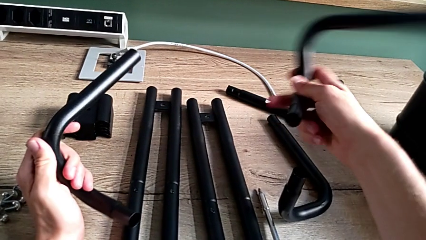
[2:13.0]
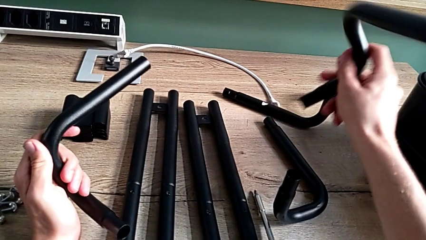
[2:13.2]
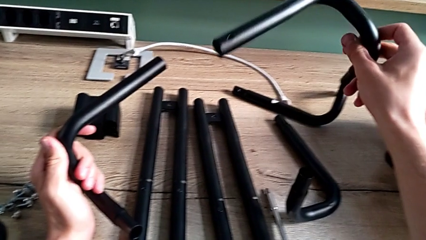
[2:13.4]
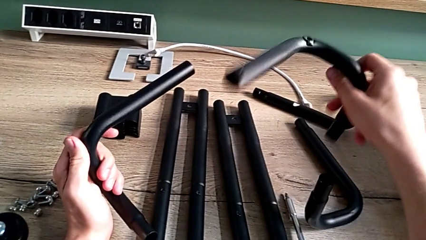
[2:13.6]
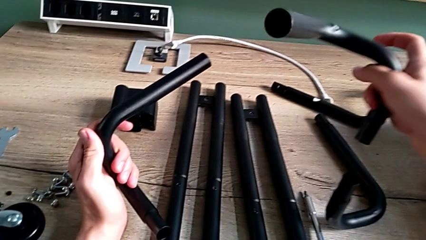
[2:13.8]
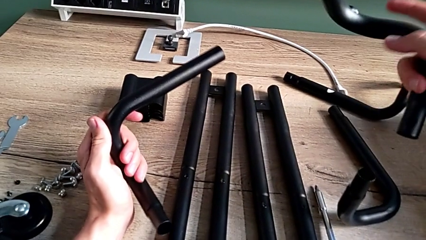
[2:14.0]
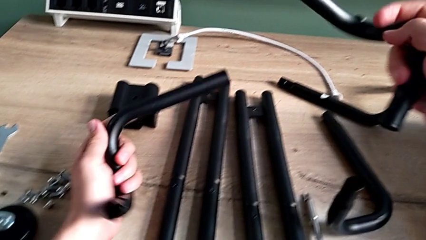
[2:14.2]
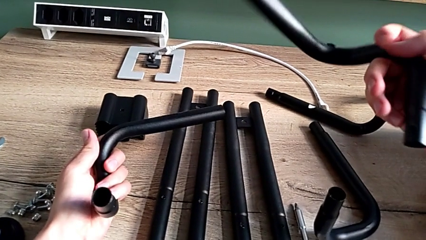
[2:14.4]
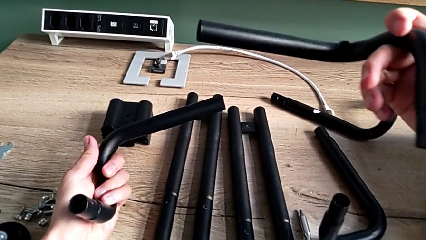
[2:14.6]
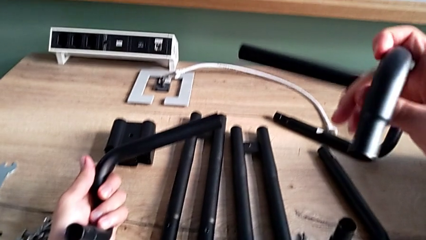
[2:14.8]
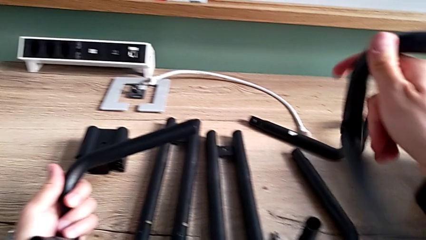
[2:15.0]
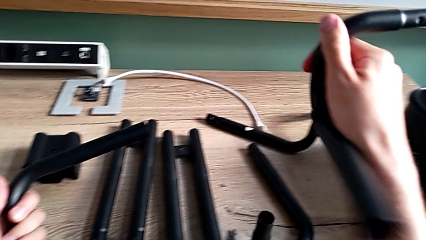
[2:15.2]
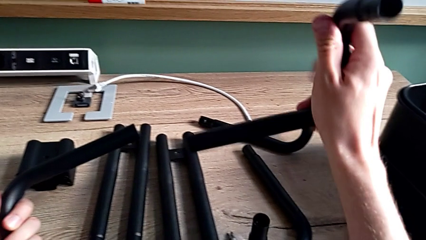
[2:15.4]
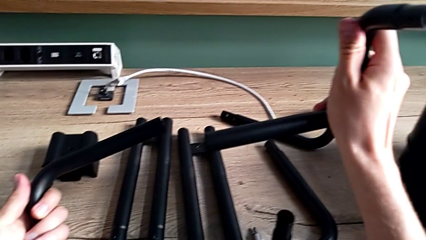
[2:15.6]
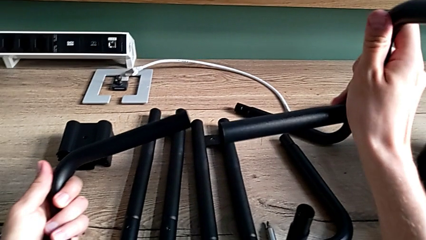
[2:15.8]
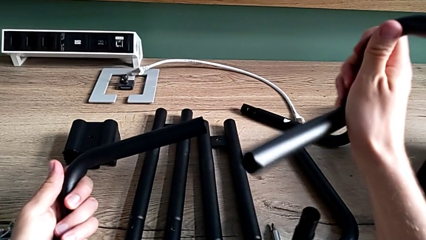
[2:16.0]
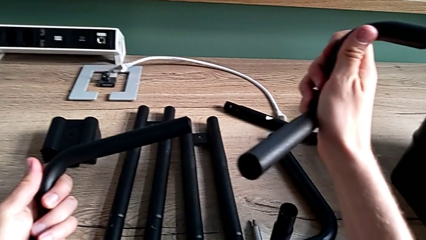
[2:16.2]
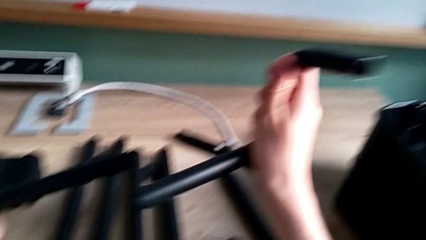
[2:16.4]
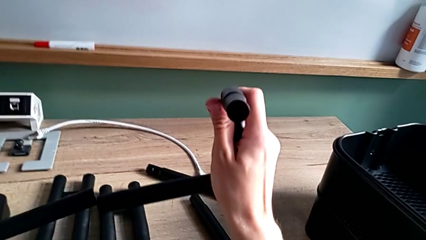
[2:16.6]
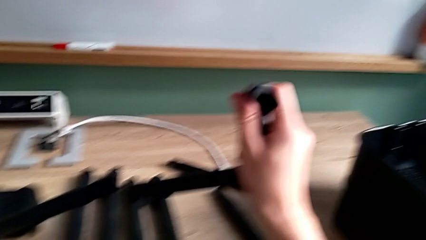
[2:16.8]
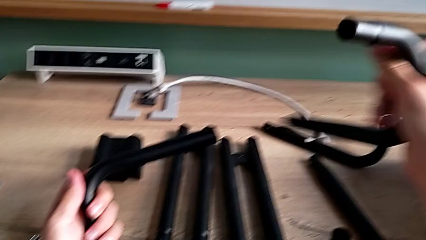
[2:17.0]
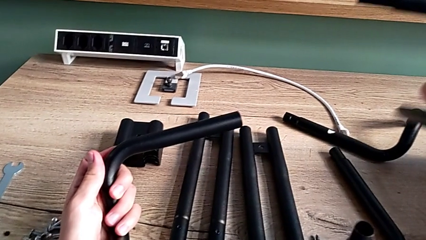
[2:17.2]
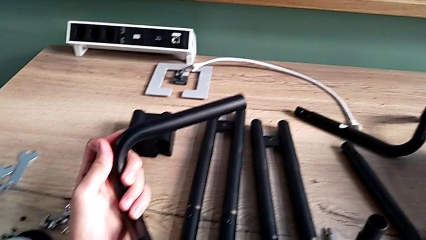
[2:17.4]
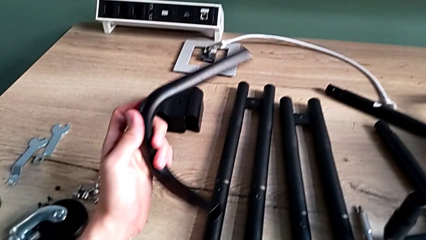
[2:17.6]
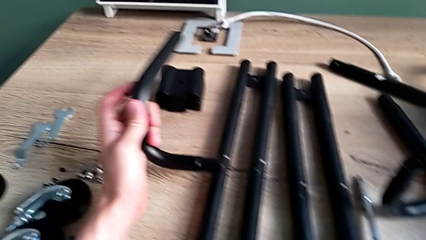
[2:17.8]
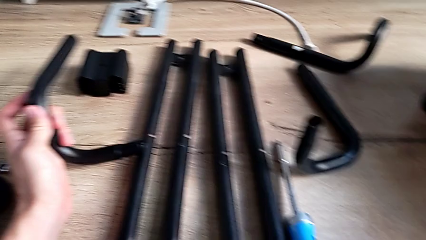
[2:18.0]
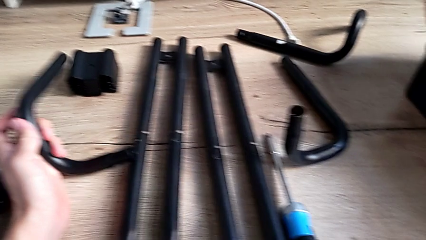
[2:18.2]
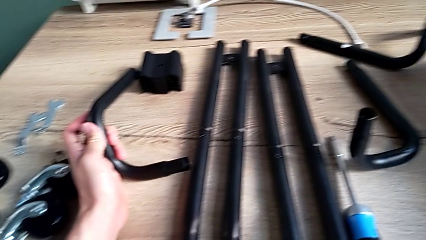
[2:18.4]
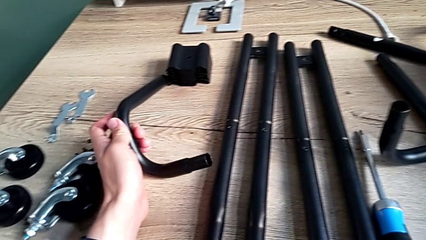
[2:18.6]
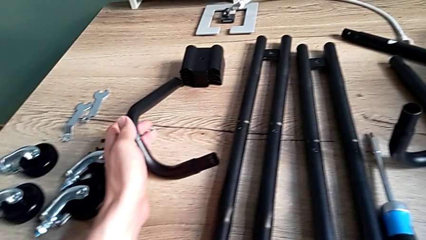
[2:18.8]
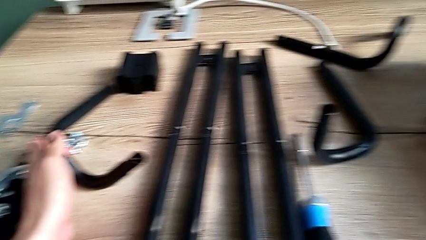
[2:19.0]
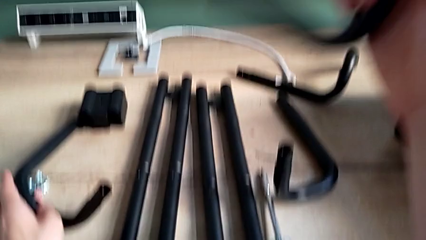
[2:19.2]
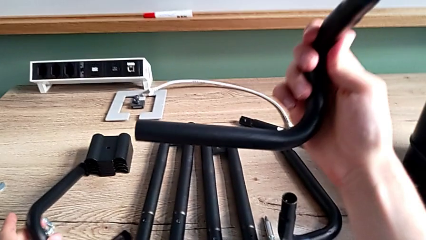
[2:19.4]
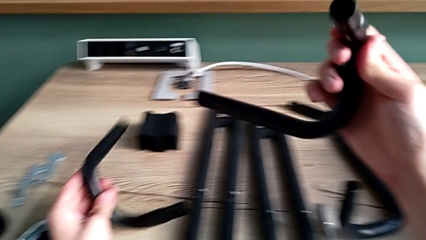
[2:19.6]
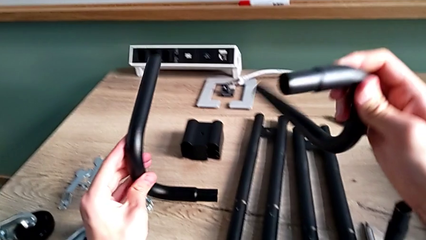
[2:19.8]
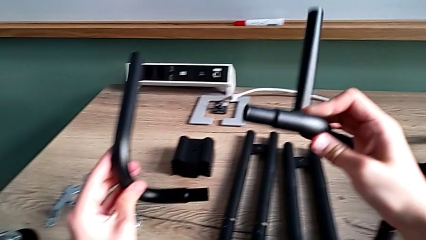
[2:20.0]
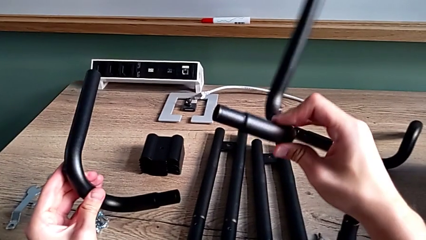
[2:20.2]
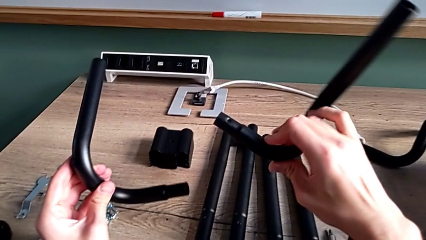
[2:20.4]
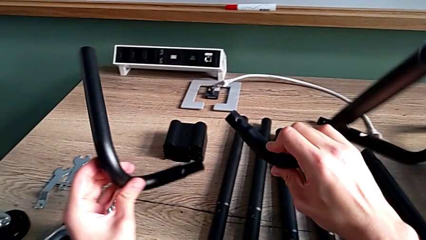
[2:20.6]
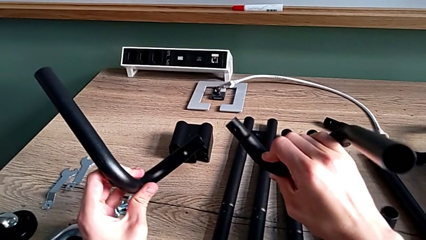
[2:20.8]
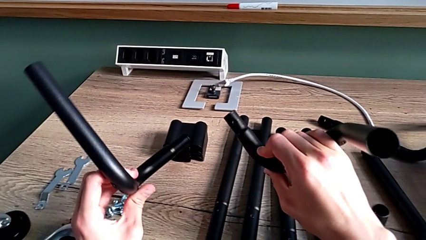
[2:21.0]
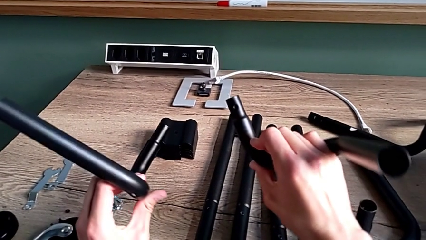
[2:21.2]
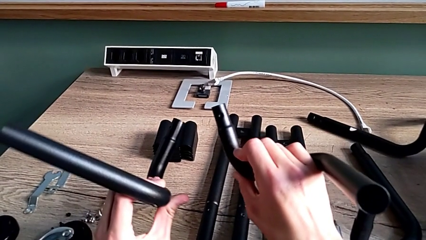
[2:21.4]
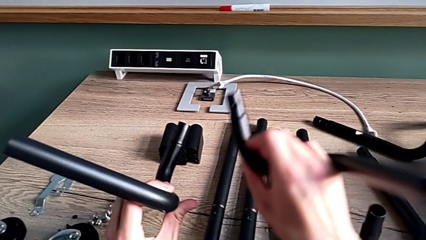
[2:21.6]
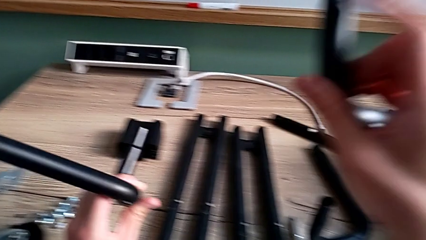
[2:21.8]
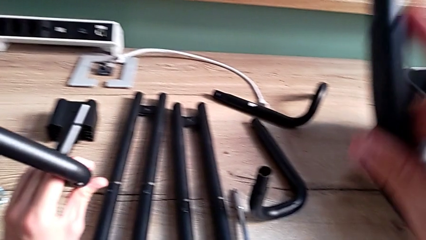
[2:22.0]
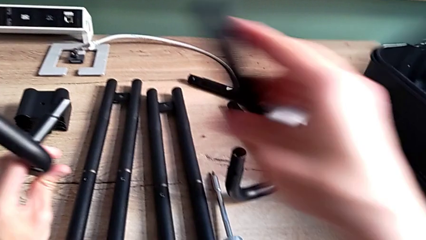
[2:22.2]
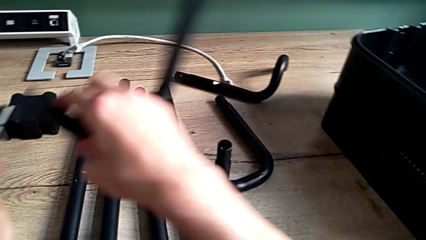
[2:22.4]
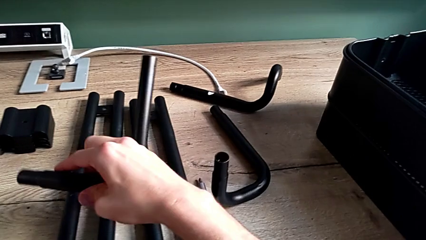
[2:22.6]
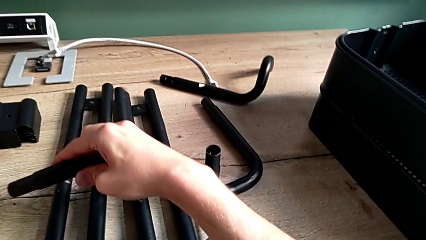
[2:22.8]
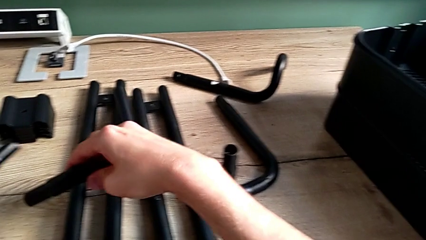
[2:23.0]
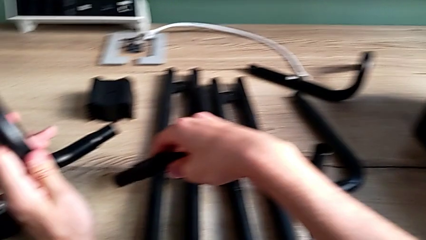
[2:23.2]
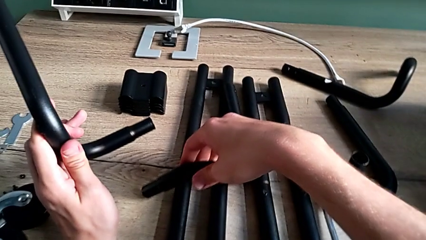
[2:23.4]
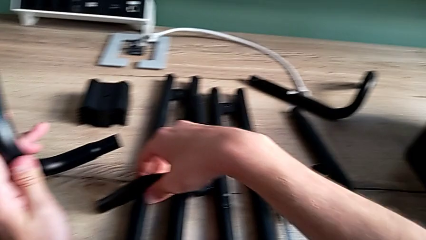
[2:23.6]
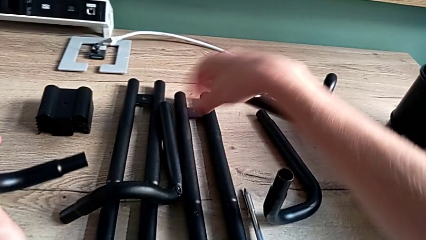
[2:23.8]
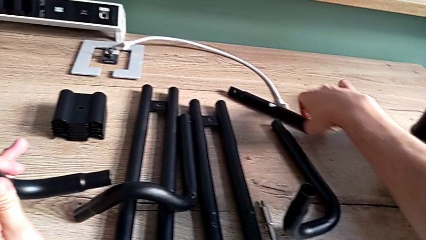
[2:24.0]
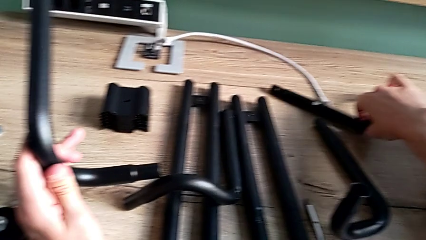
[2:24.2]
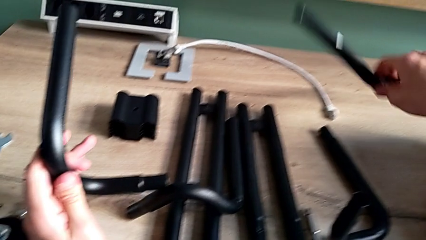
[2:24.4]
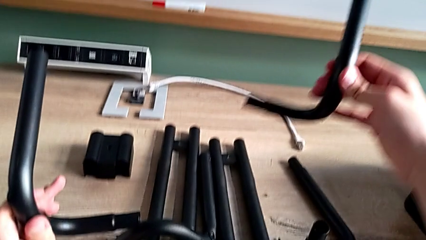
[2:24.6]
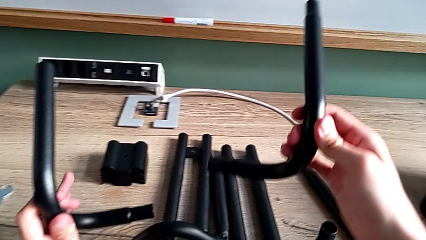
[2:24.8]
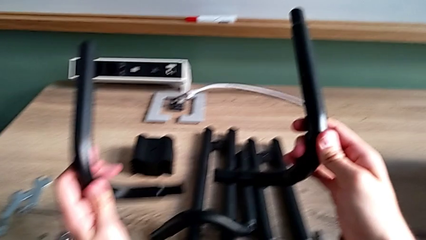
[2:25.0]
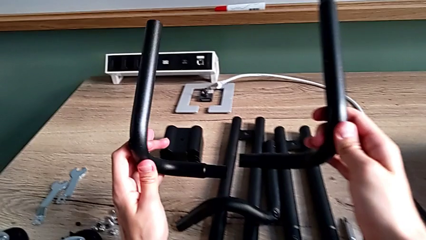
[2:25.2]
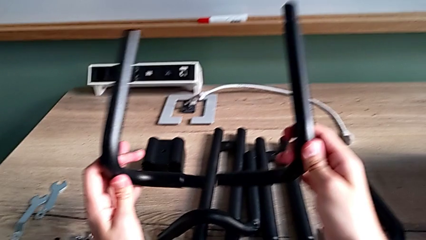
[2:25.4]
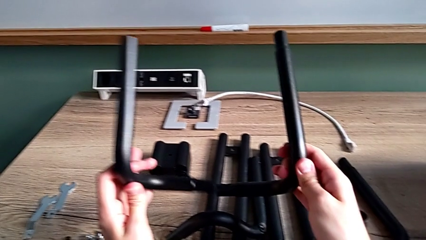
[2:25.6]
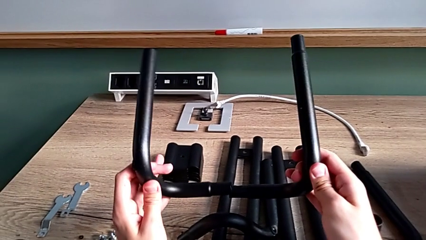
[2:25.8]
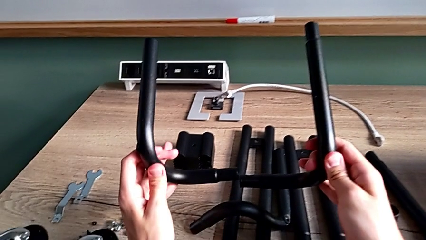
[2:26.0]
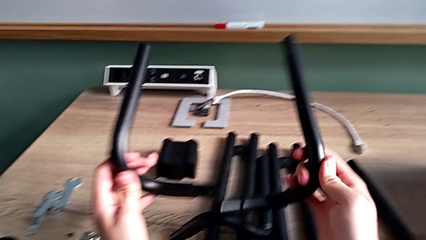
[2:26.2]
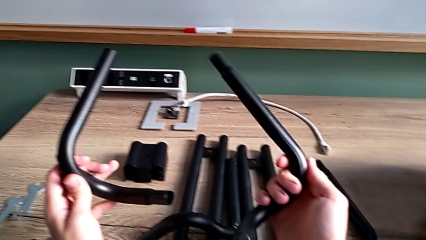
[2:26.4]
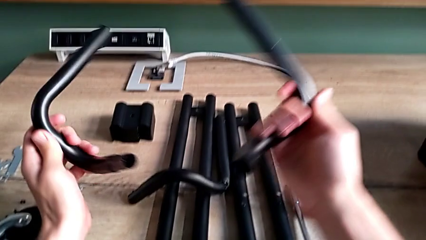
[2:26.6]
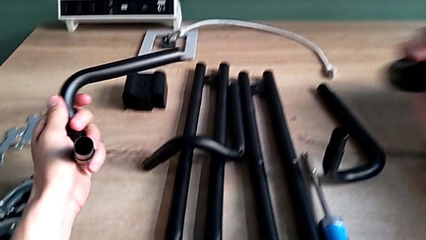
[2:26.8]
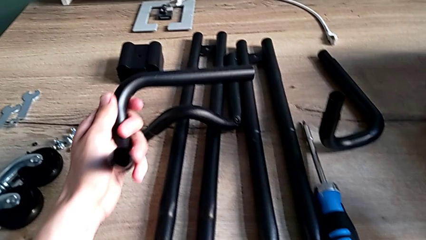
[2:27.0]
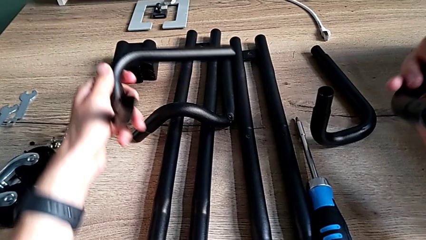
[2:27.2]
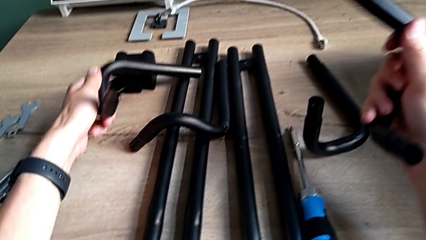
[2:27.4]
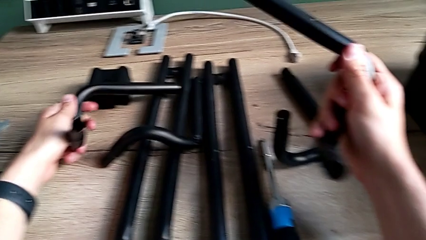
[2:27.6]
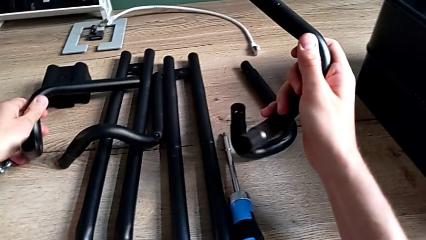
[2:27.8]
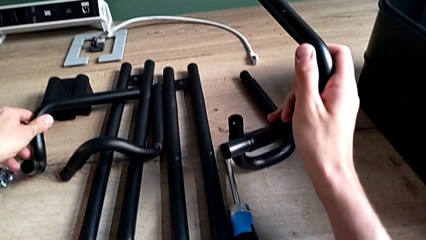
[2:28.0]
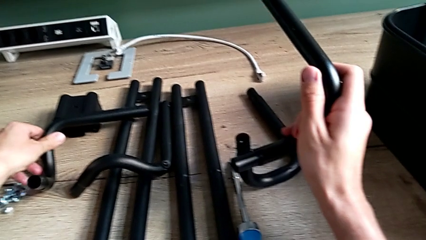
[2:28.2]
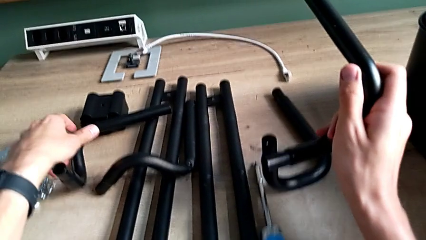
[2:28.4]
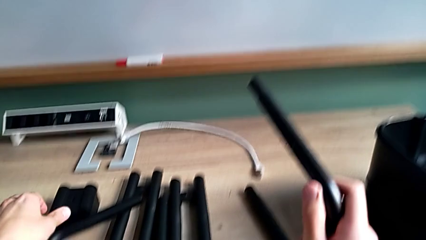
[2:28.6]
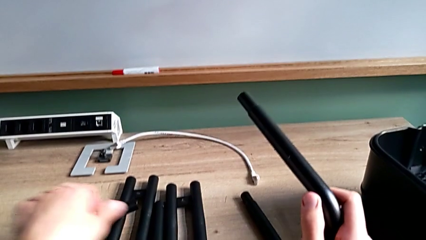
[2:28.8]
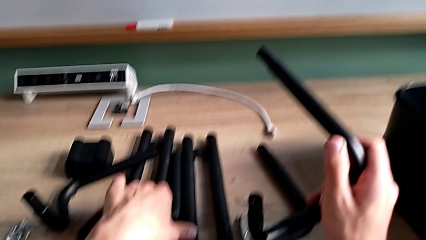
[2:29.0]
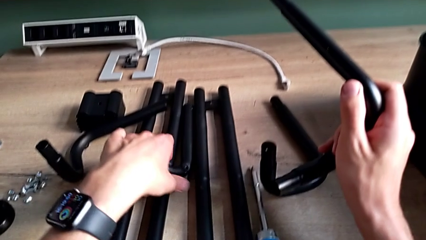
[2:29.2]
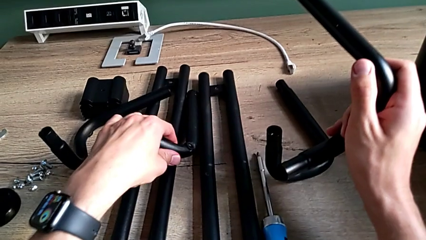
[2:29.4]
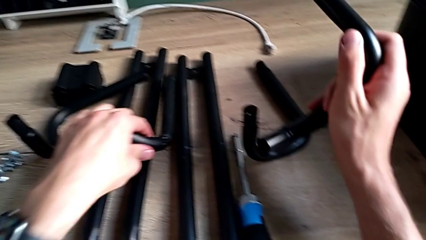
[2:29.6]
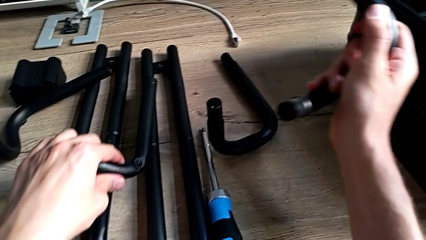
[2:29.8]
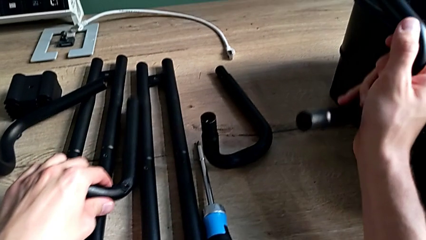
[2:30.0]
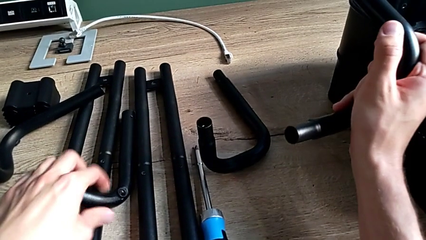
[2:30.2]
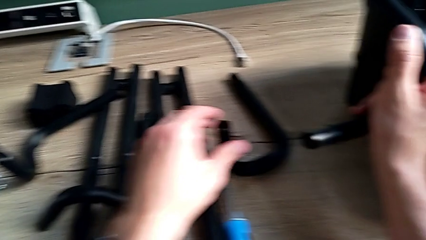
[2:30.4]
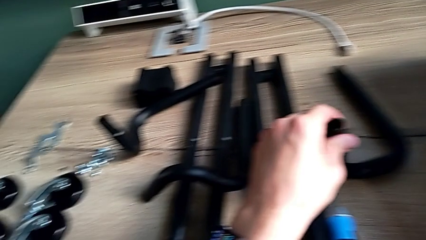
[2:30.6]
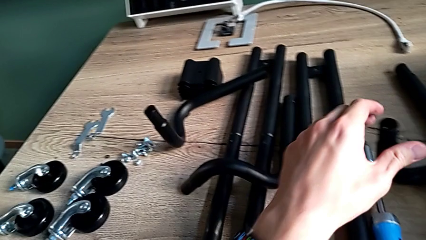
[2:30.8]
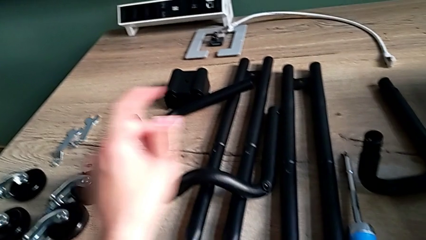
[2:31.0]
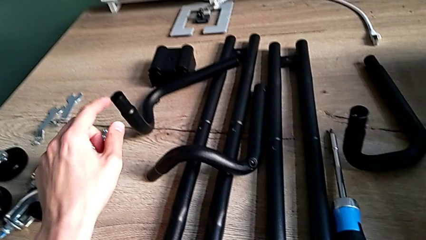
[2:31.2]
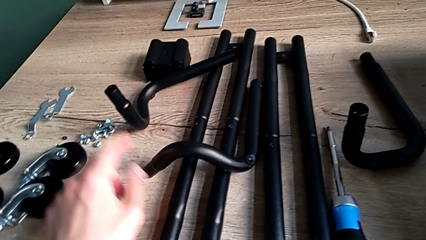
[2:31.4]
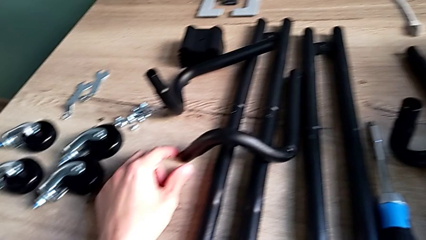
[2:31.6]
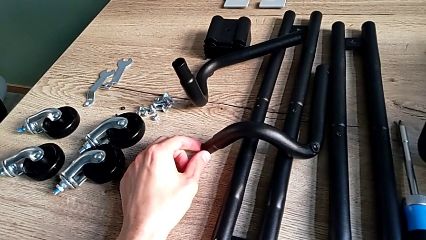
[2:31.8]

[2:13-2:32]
The camera wearer is assembling the base frame. They inspect the leg, place it, grab the large leg, inspect the leg, place the little leg, grab the leg, place it and touch the little leg.
